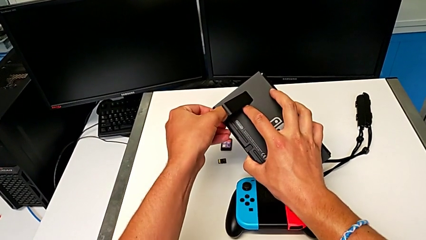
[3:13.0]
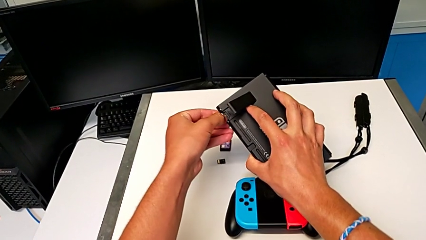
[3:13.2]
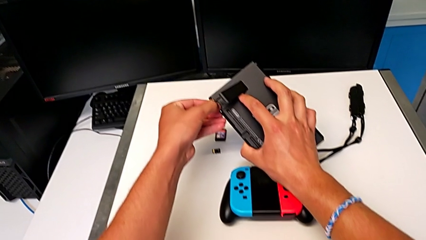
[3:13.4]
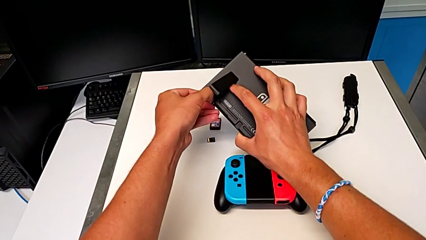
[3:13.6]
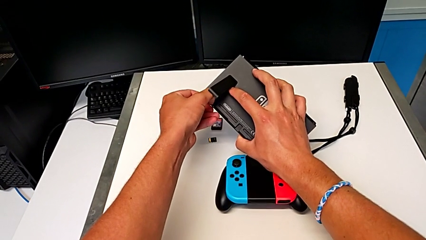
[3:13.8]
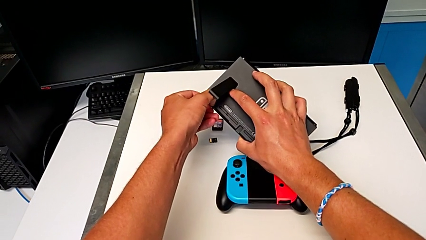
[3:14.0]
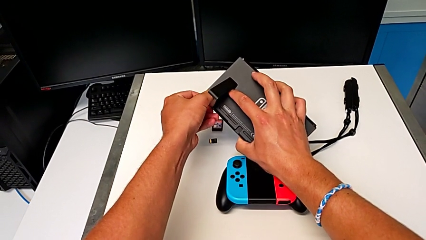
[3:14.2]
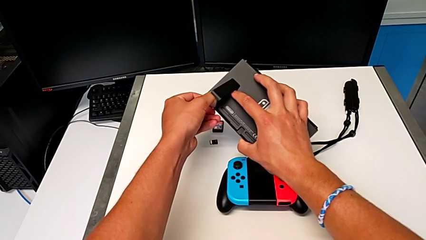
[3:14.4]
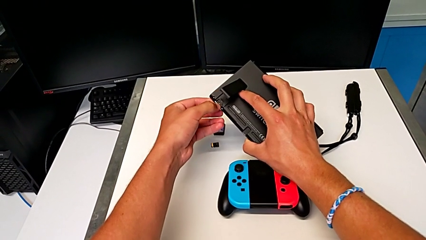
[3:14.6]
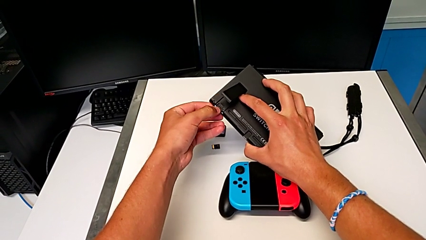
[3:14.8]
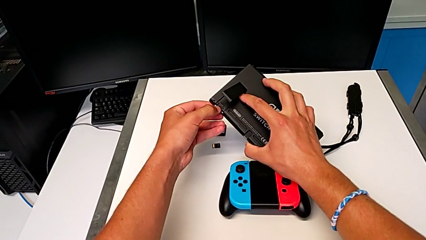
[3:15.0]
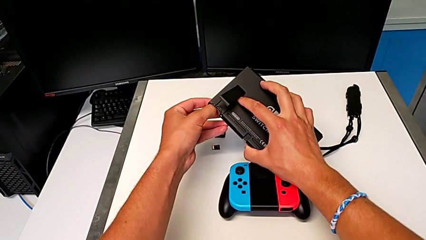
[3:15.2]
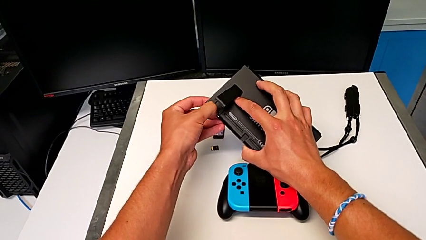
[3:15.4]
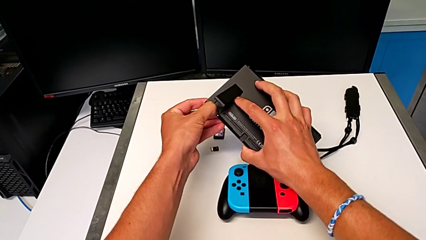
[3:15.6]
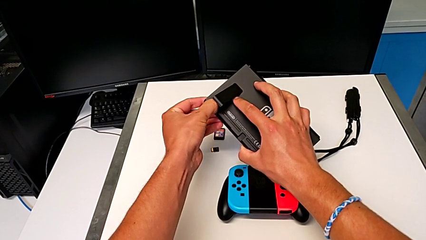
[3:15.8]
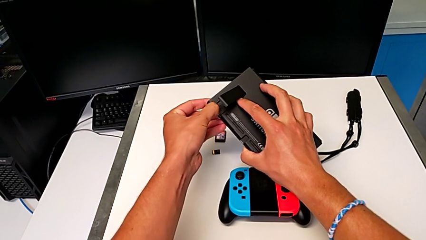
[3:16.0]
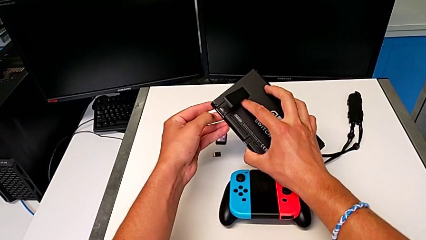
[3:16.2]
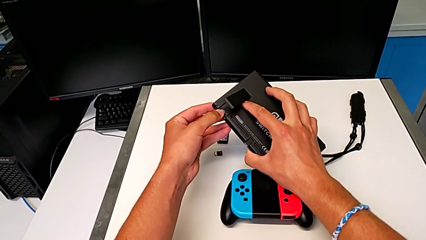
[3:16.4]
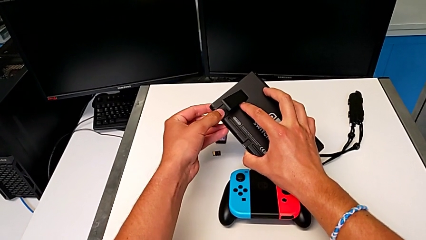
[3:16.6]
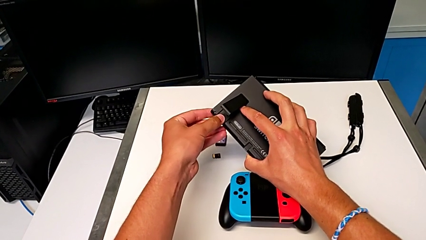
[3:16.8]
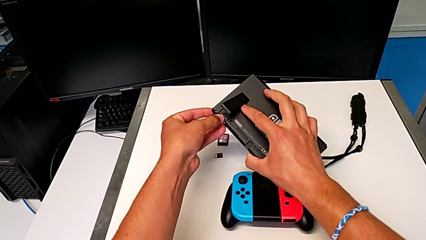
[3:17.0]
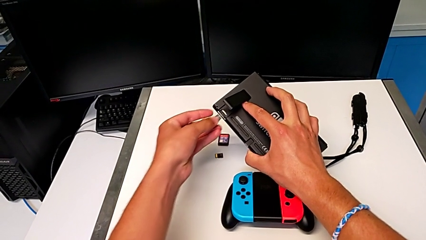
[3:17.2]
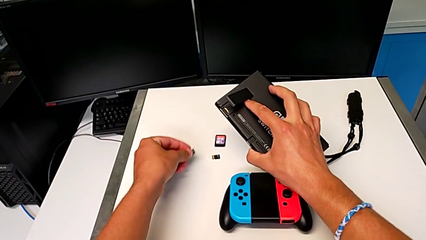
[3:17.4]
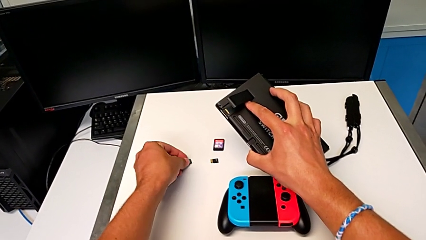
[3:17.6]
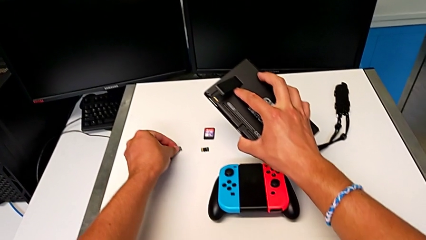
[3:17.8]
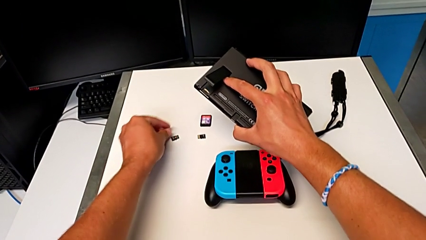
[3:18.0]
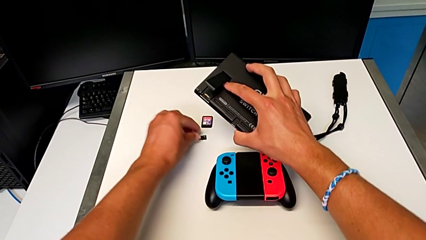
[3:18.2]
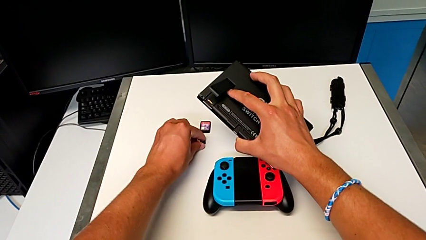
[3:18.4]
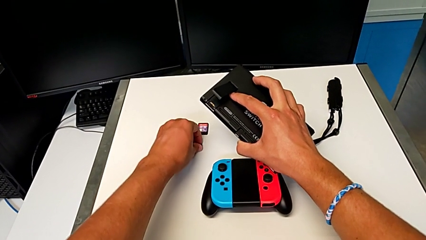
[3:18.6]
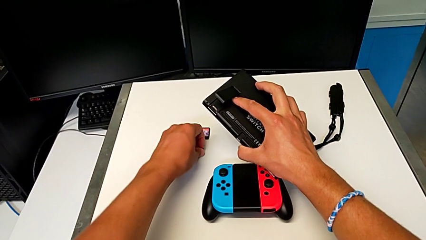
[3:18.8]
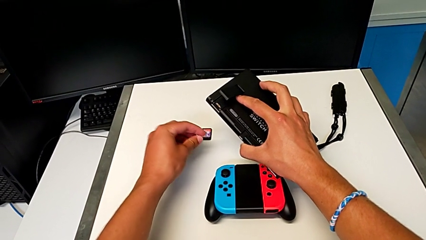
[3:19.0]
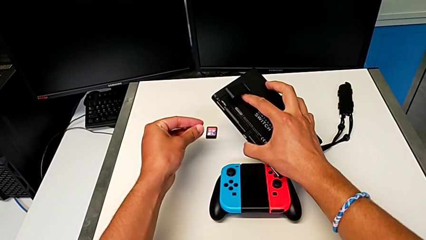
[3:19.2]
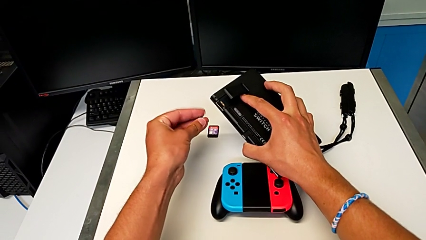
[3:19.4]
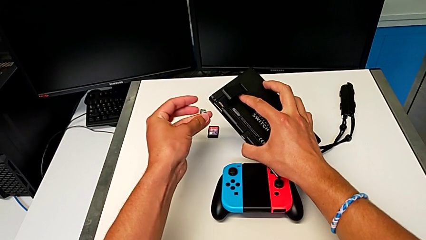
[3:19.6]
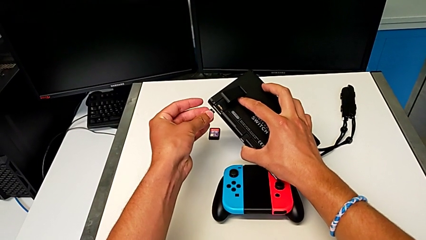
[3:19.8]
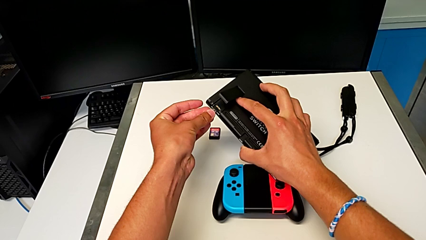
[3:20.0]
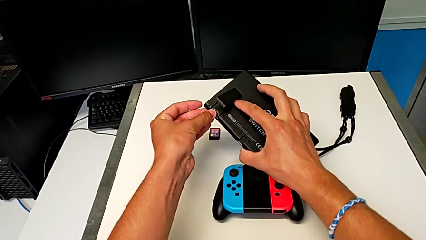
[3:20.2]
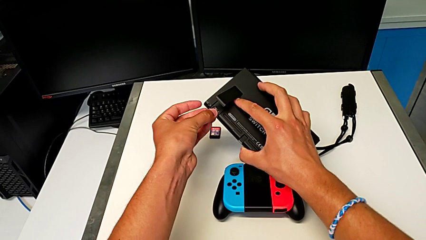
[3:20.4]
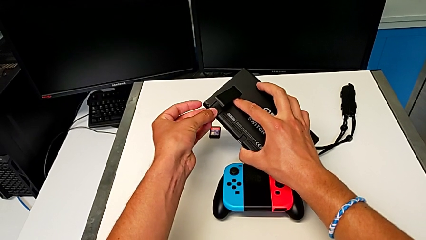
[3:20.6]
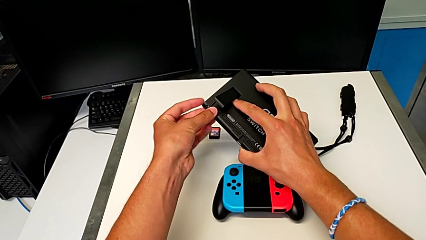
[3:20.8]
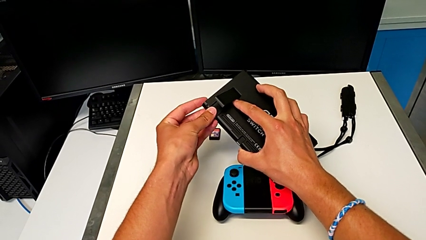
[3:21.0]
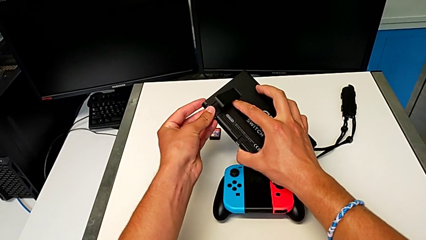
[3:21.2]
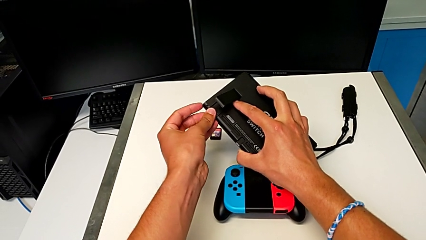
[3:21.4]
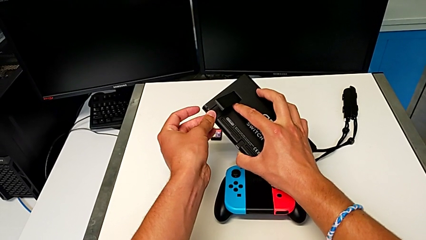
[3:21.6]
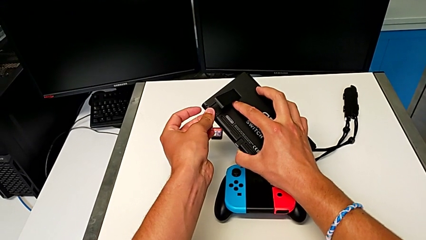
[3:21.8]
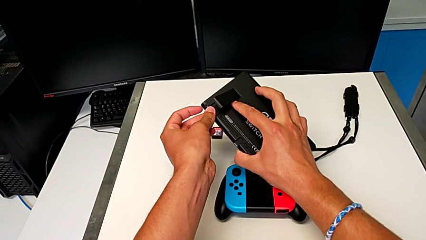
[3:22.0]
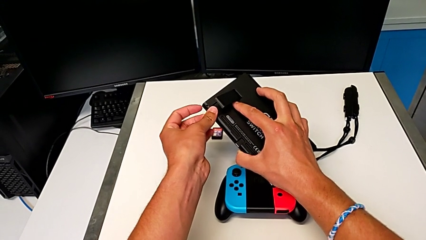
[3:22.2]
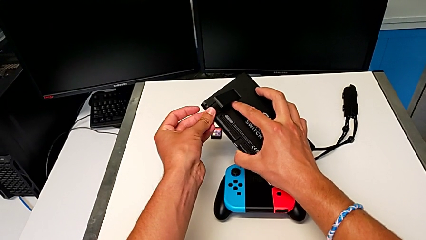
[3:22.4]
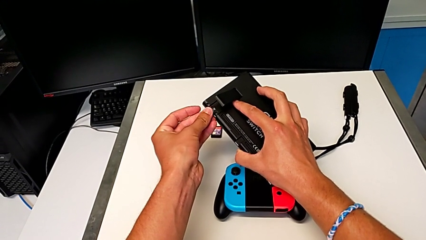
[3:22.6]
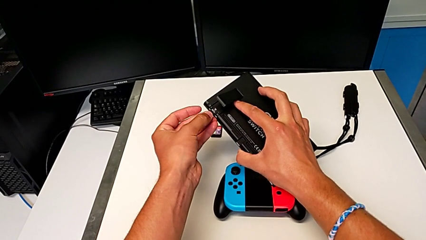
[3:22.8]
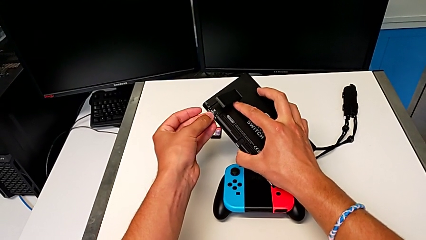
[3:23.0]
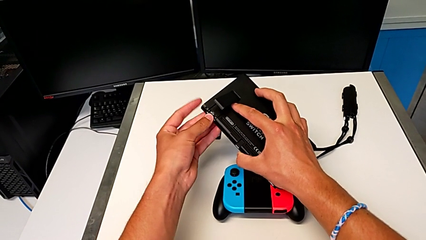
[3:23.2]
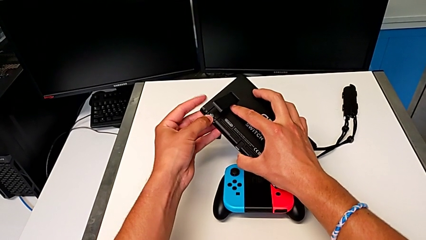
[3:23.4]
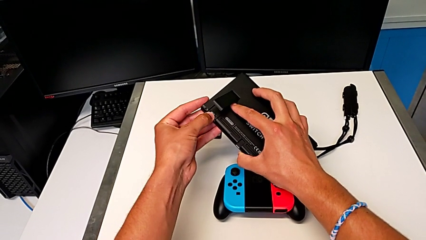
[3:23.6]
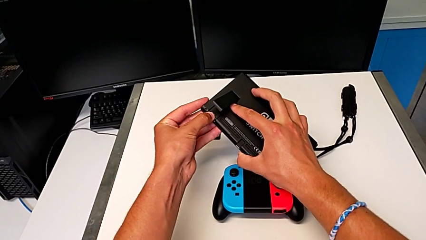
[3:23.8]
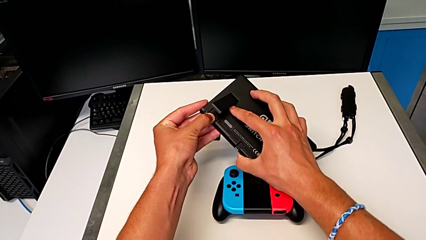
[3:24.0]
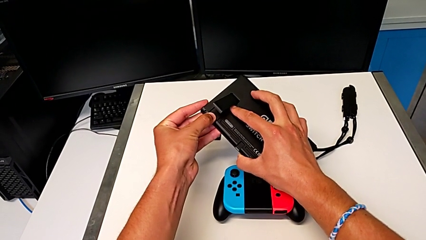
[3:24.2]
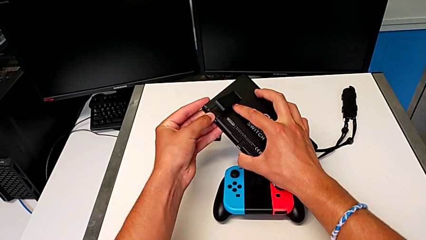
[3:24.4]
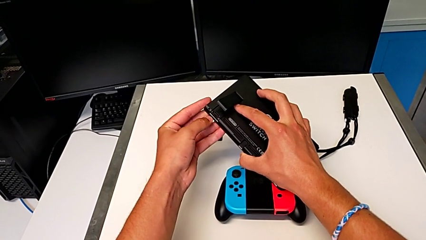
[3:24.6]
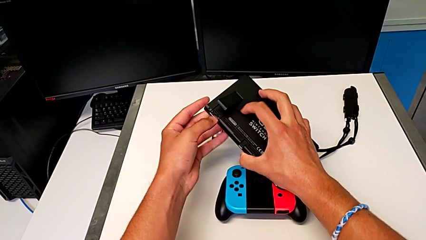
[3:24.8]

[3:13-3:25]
The camera wearer is exchanging the micro SD card of the Nintendo Switch. They pull the old SD card, withdraw it and place it. They grab the new SD card, lift it and insert it.

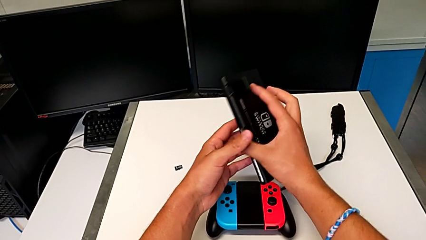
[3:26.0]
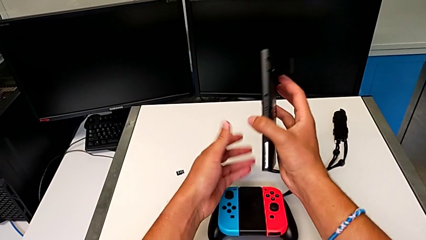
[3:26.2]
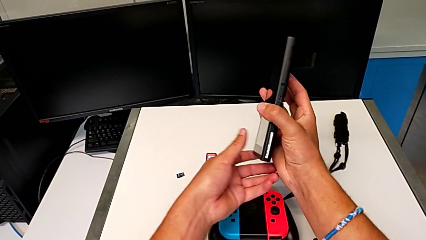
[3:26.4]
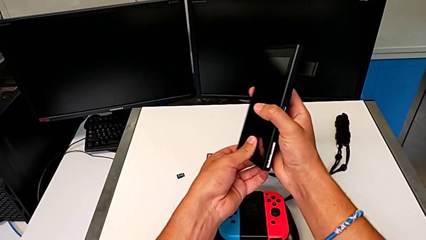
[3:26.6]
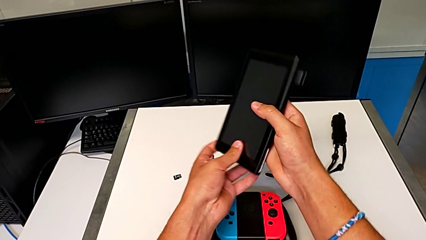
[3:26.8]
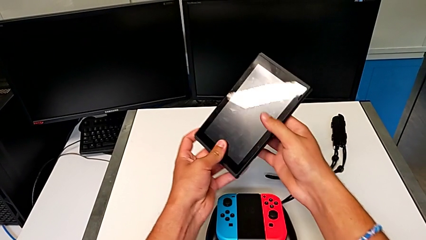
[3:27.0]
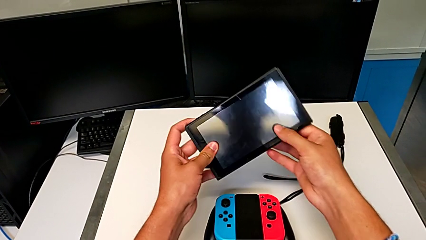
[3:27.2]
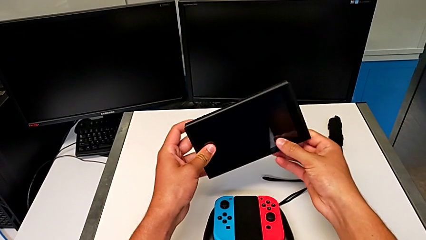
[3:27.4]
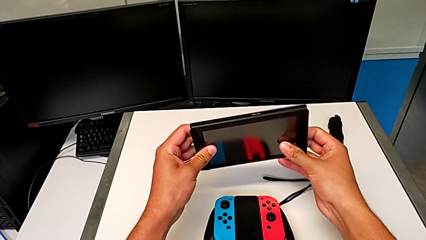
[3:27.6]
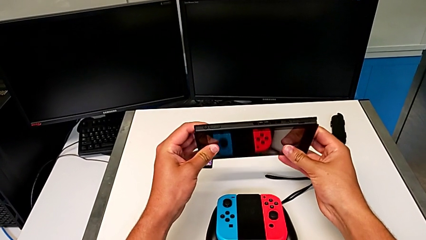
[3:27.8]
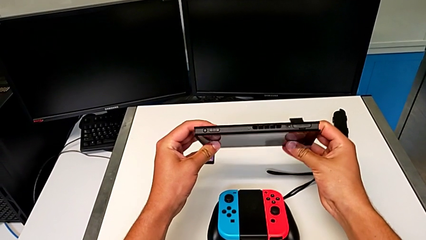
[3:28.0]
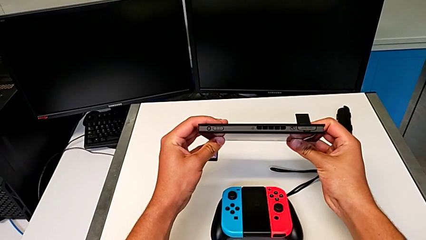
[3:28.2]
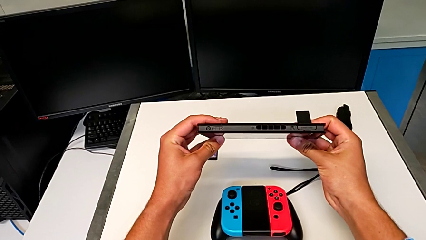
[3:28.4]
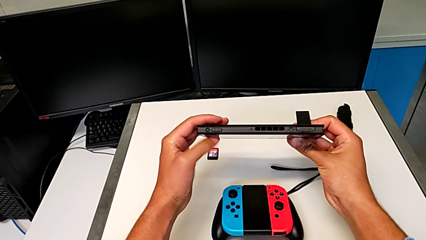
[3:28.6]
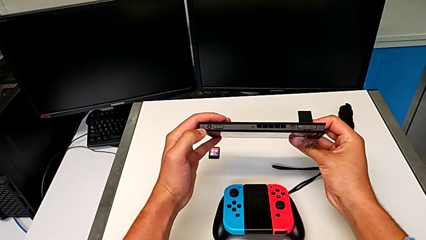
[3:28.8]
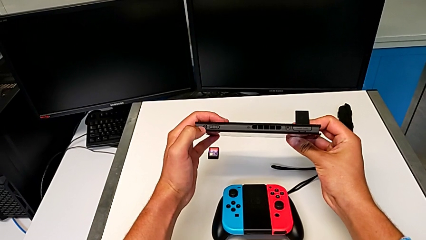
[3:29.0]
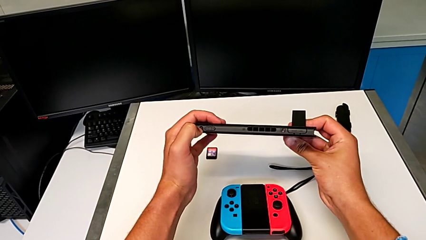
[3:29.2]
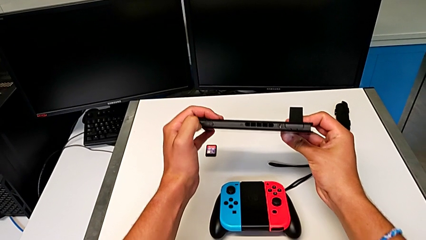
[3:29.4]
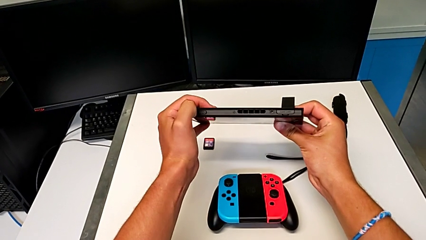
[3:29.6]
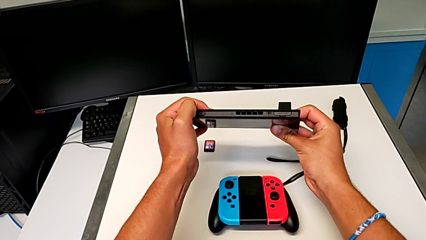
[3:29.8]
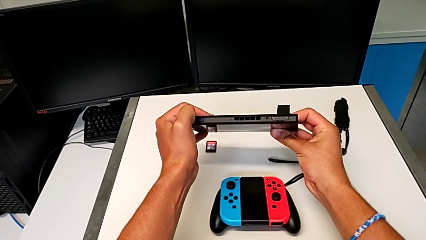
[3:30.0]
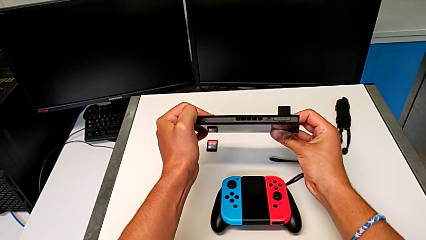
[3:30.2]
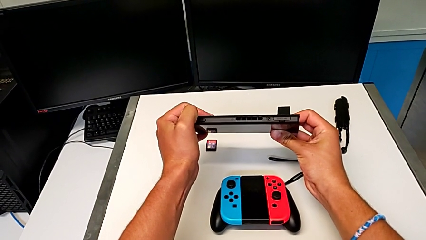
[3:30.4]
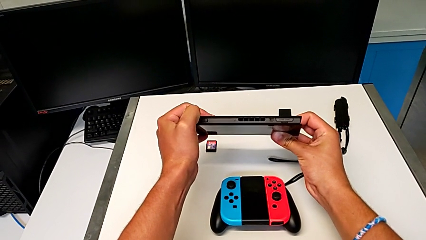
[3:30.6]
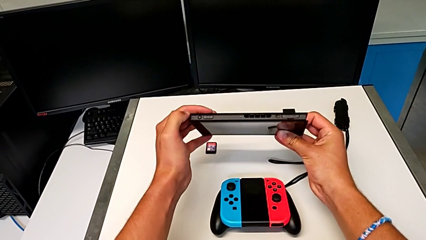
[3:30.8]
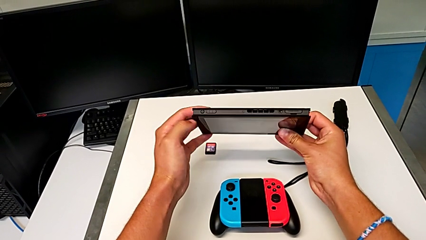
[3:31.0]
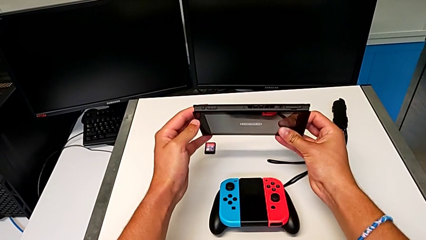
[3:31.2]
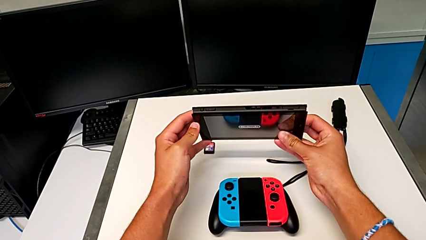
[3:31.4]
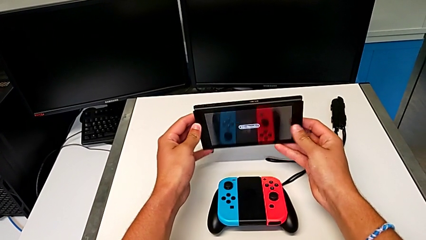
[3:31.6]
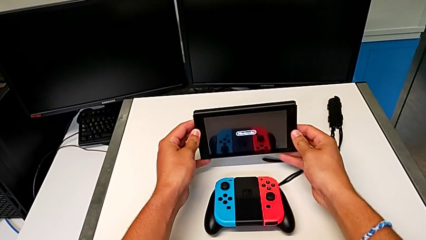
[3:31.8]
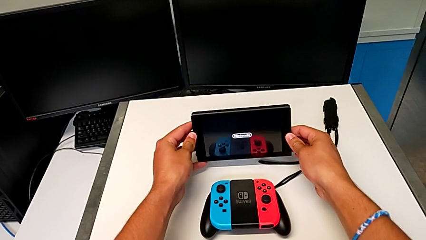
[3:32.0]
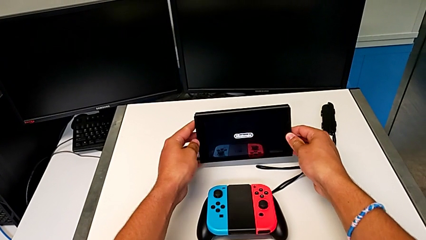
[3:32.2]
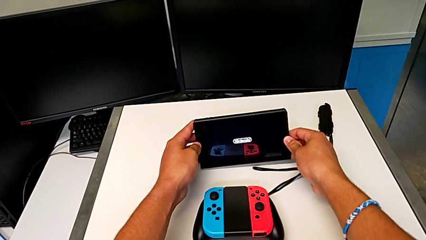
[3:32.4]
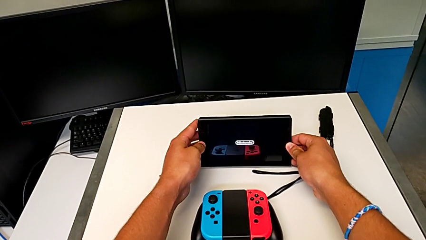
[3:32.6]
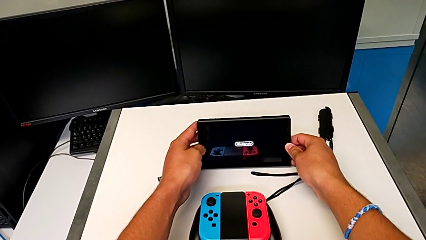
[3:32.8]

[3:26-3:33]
The camera wearer is turning on the Nintendo Switch. They flip the Nintendo Switch, press the power button and begin to place the Nintendo Switch.
